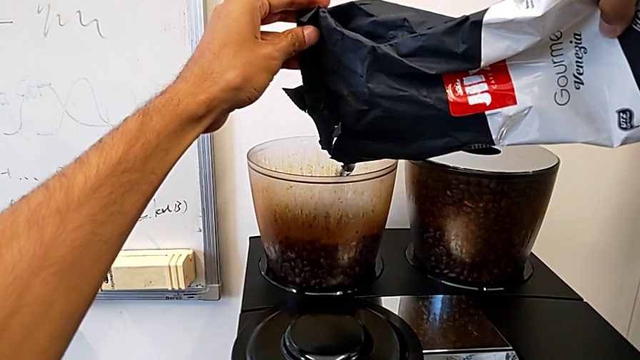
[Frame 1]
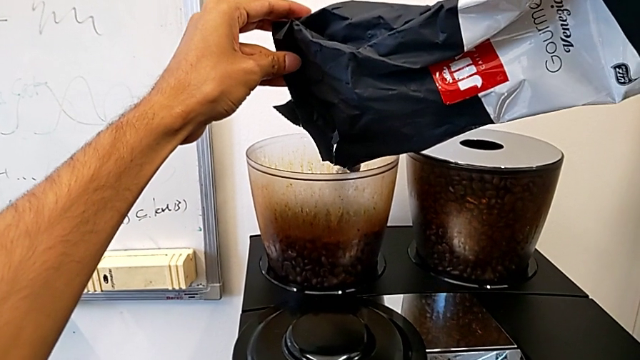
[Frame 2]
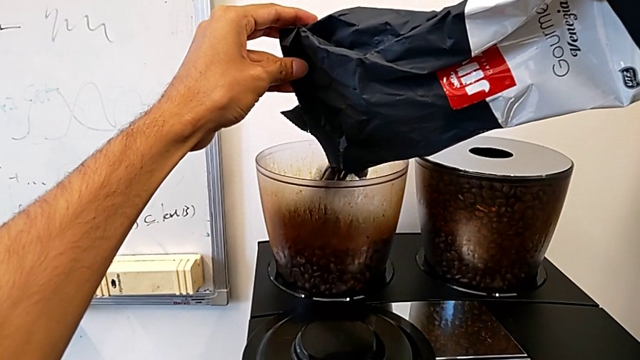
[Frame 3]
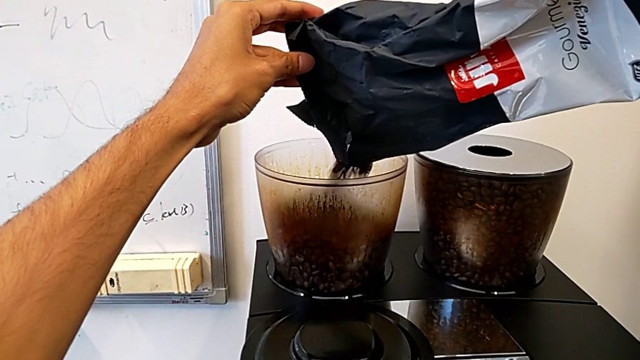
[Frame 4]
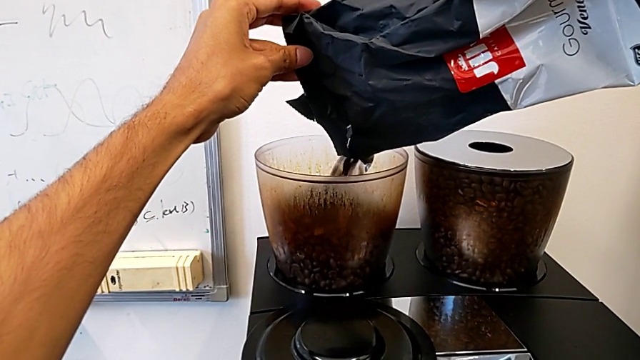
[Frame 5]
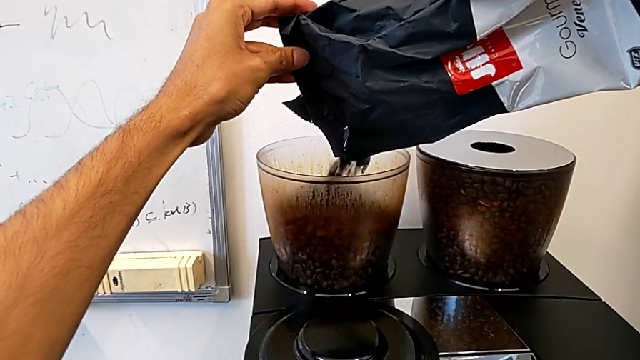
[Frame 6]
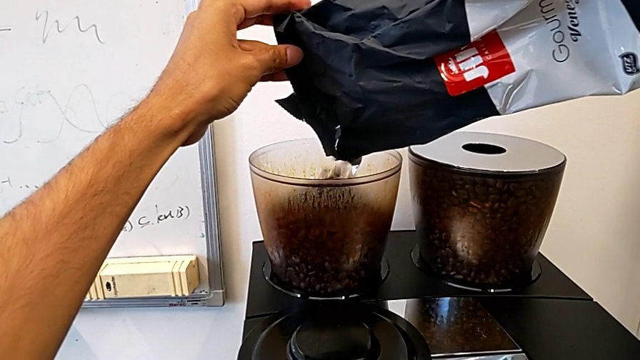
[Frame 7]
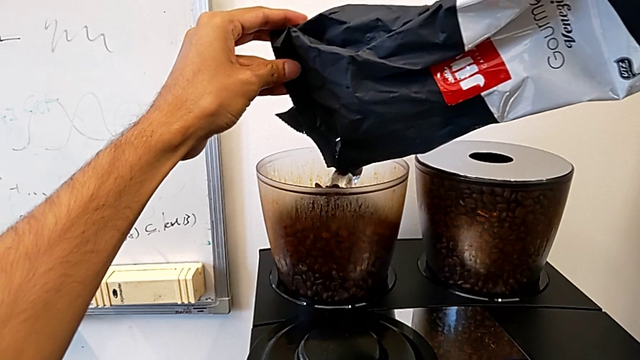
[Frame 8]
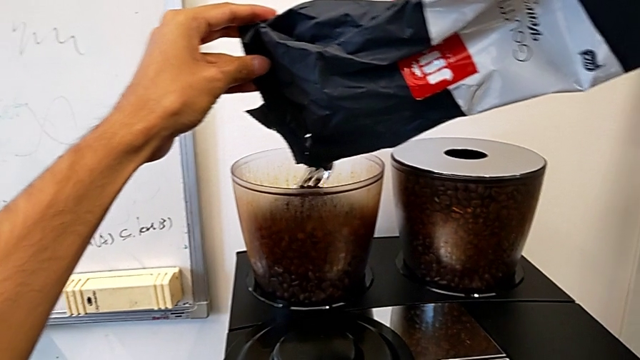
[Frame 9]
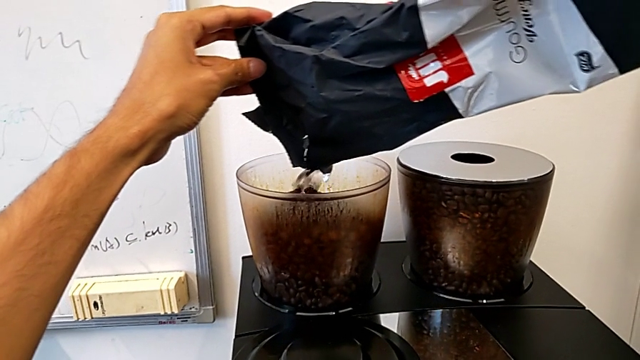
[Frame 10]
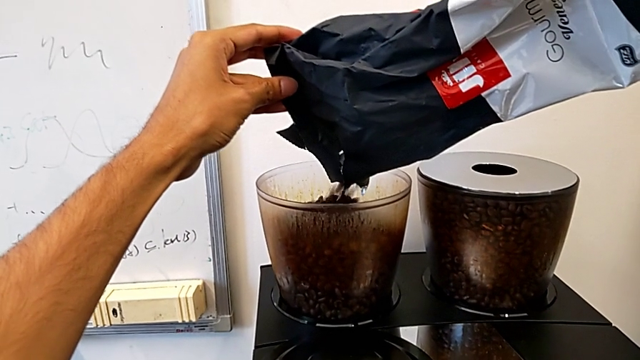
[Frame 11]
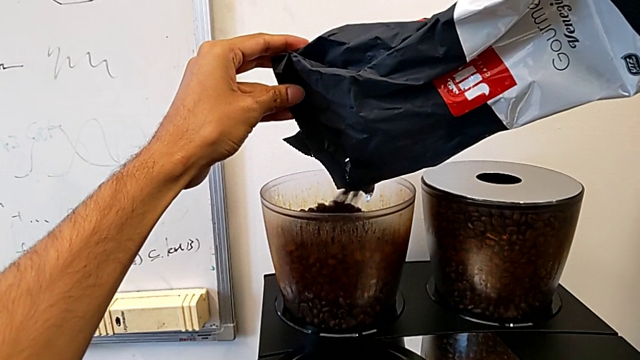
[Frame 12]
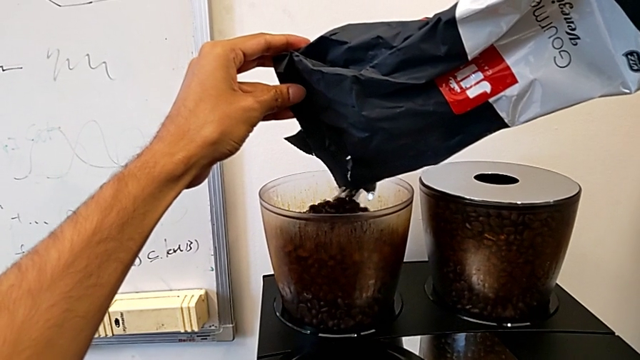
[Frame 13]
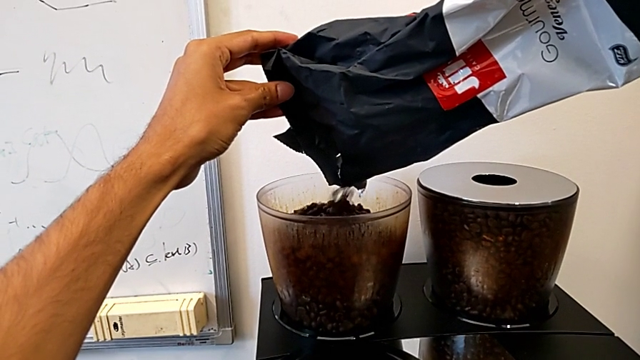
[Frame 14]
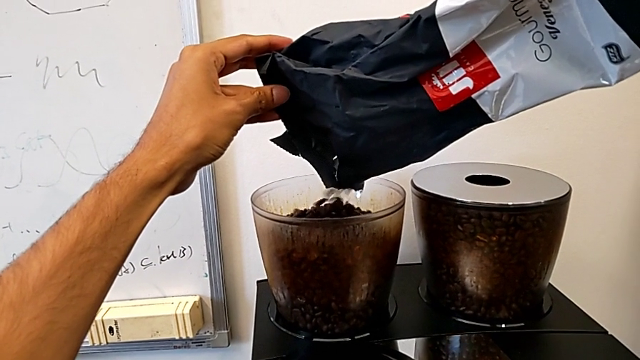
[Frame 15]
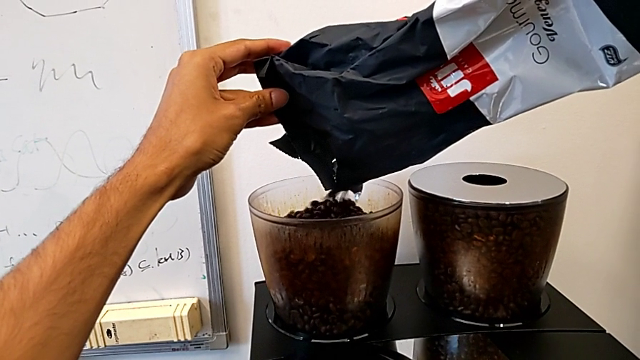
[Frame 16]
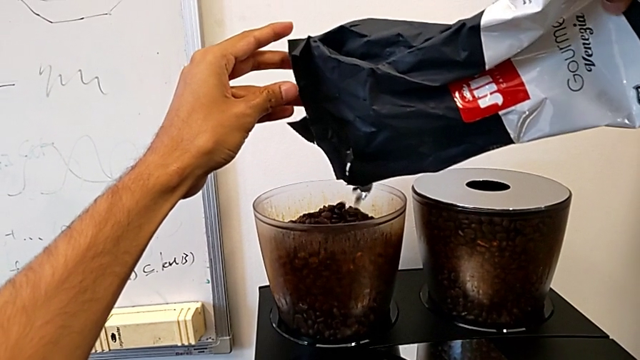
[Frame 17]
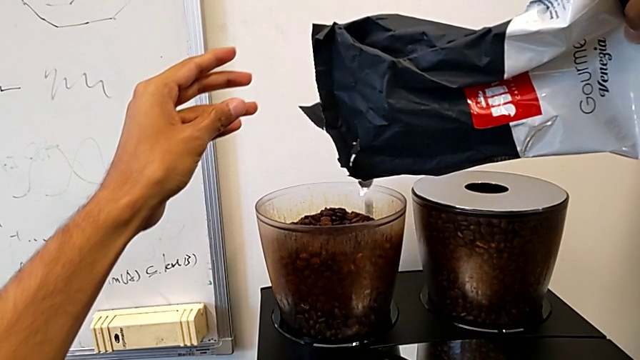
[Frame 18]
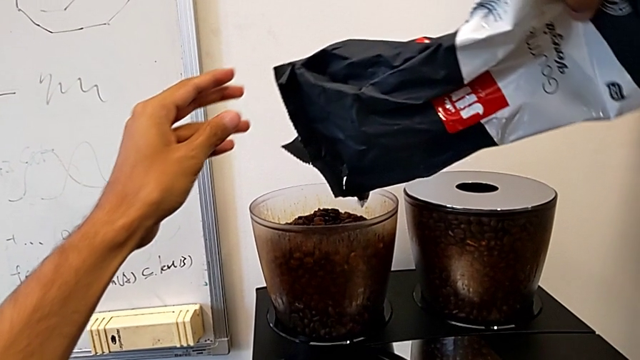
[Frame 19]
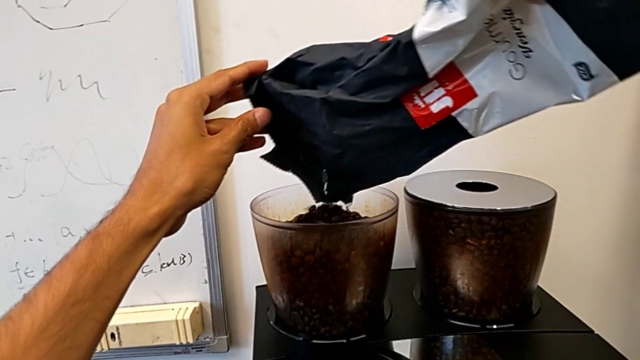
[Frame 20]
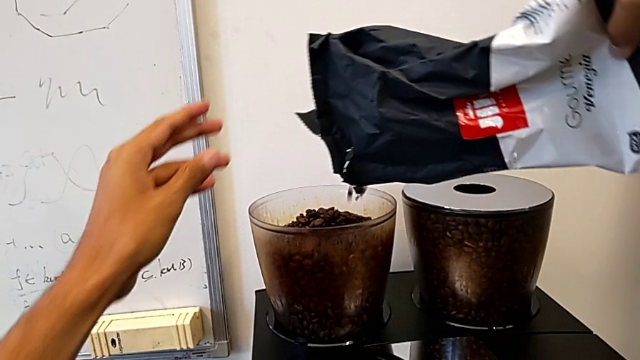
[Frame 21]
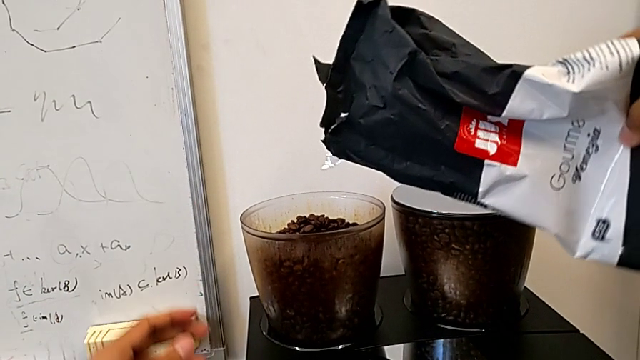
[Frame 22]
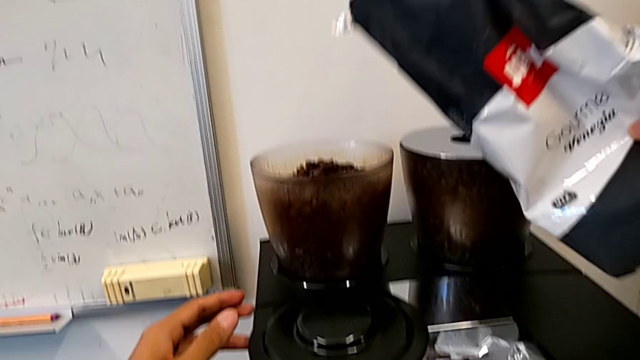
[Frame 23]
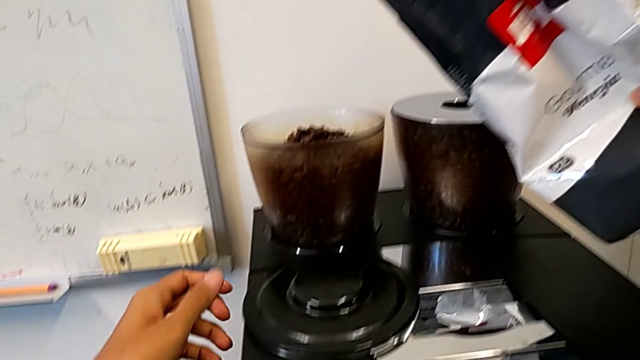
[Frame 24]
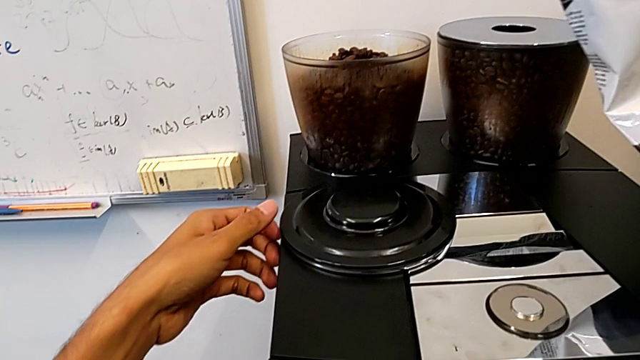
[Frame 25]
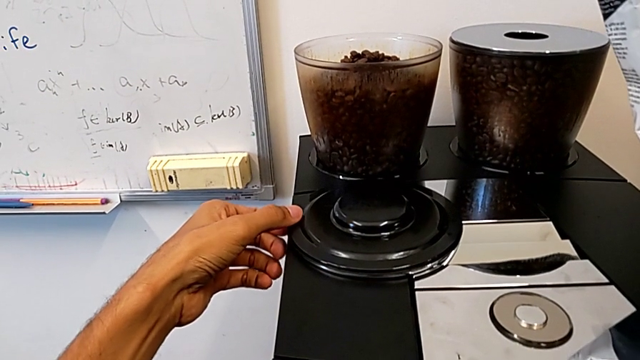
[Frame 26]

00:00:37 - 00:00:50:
The camera wearer is pouring coffee beans into the bean hopper. They keep pouring the coffee bean bag.

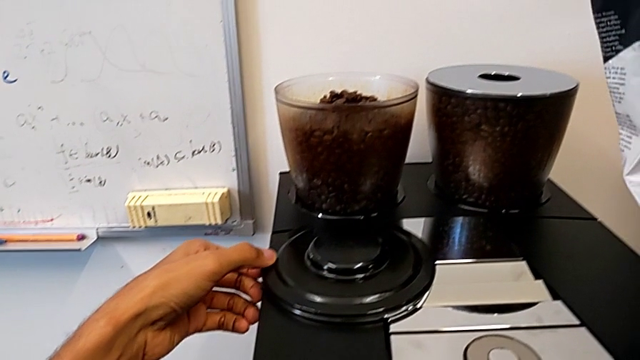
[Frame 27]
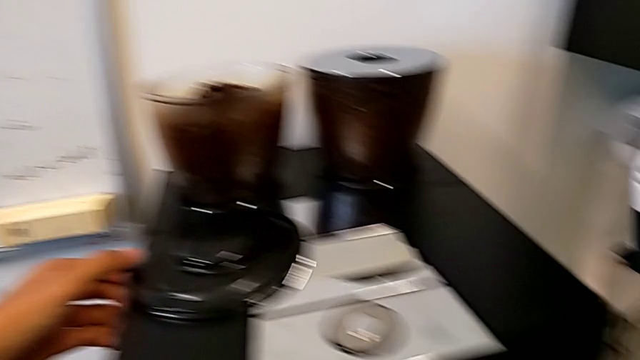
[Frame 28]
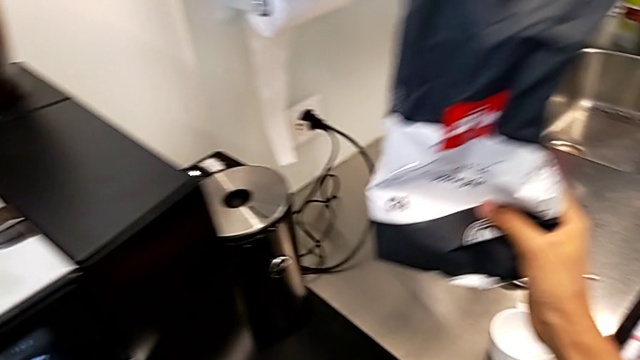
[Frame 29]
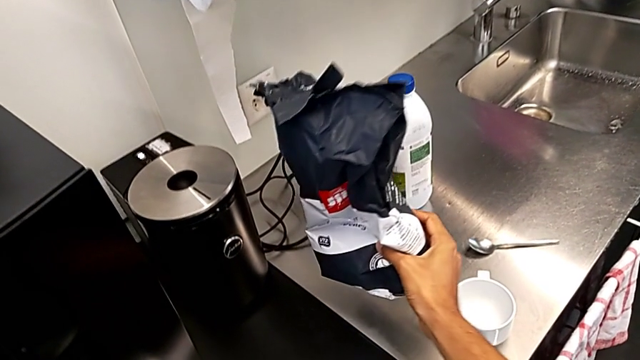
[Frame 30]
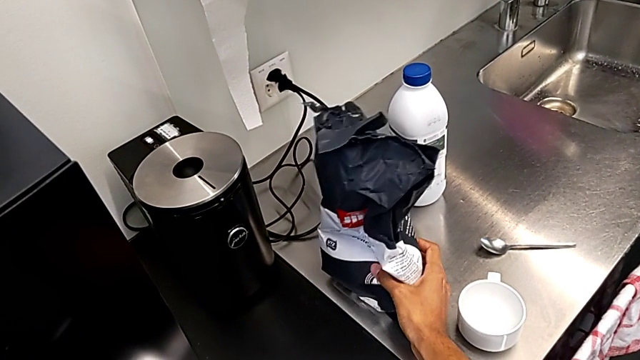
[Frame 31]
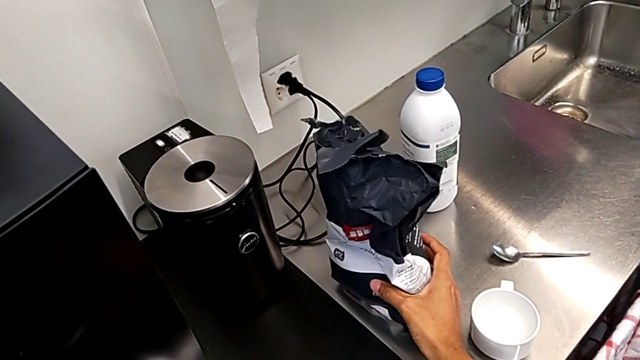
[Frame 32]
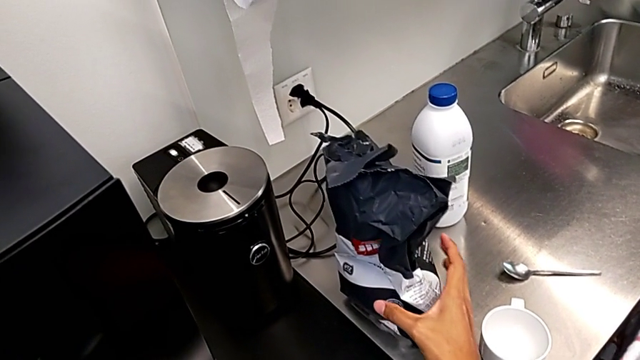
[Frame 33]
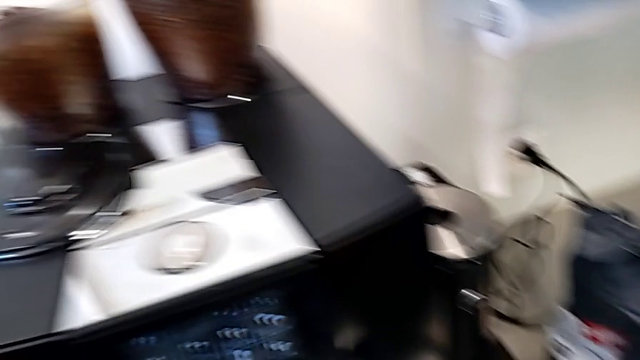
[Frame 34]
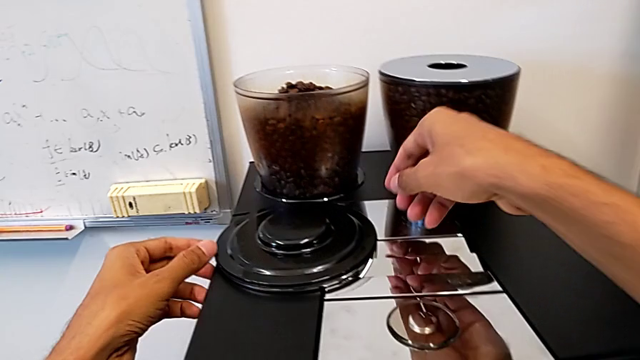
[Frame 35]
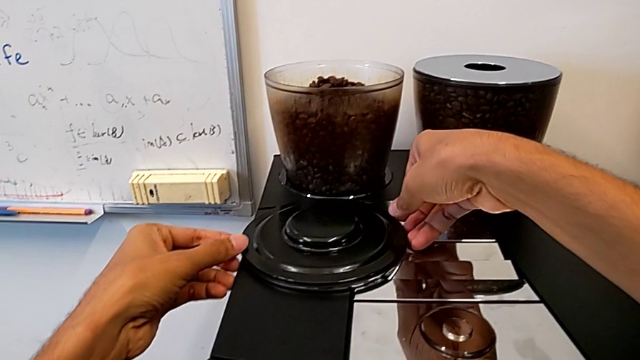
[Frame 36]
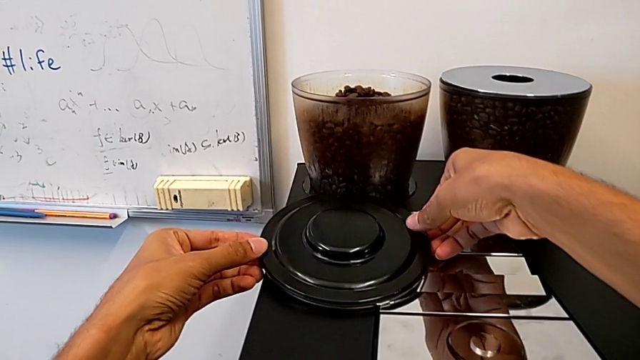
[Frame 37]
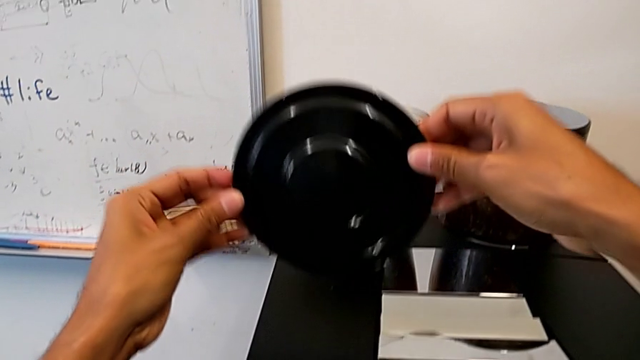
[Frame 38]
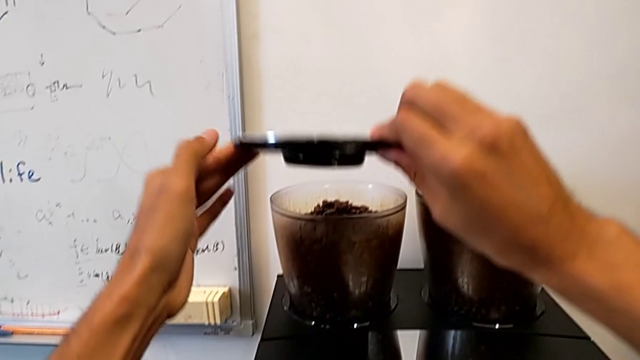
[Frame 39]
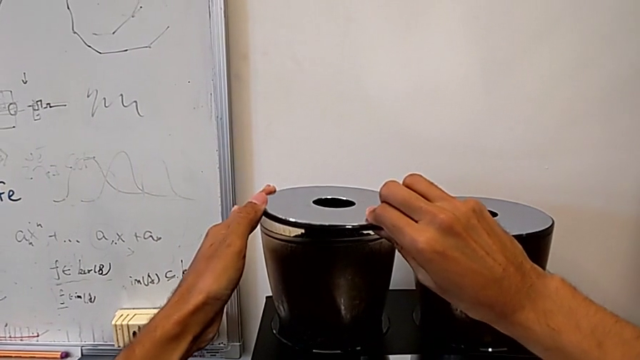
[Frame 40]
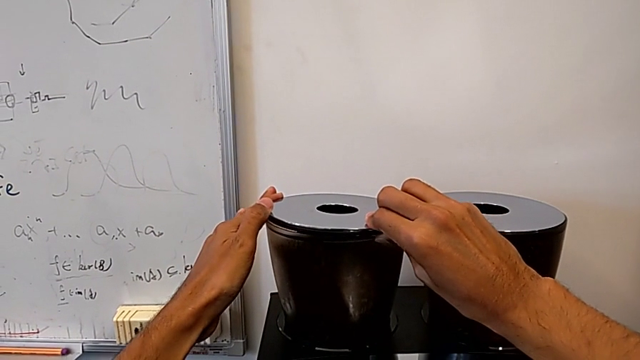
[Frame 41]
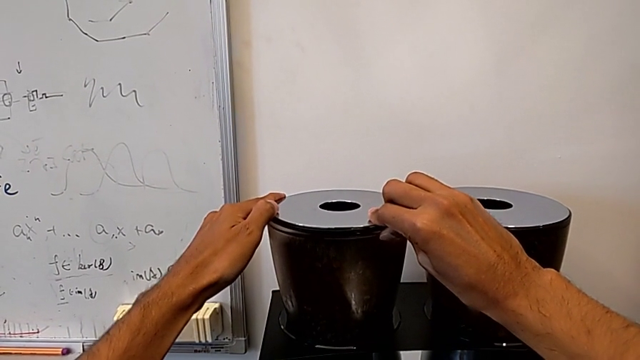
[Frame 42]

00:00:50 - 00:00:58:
The camera wearer is pouring coffee beans into the bean hopper. They place the silver coffee bean bag, grab the bean hopper lid and place it.
